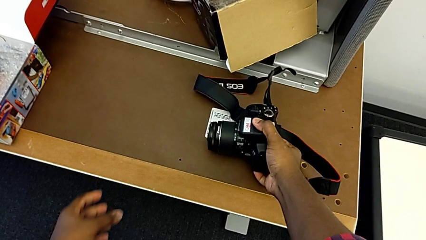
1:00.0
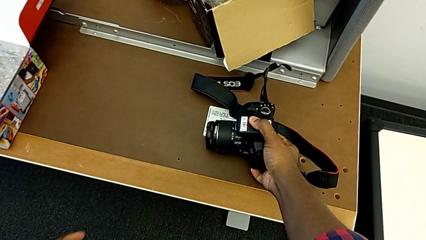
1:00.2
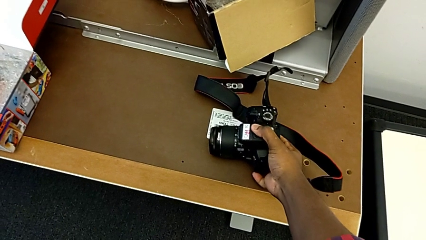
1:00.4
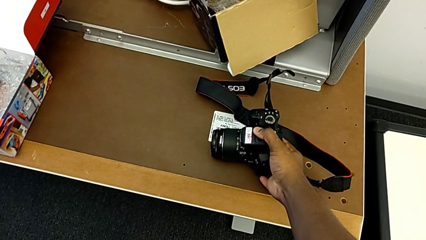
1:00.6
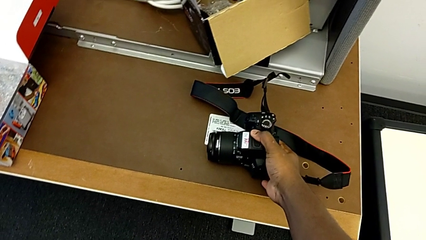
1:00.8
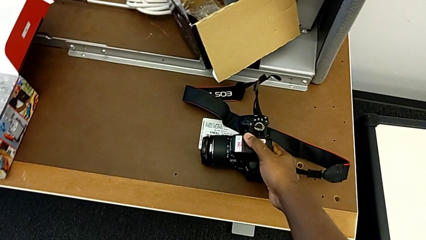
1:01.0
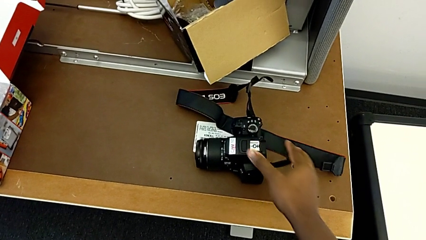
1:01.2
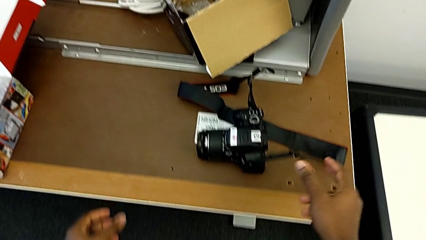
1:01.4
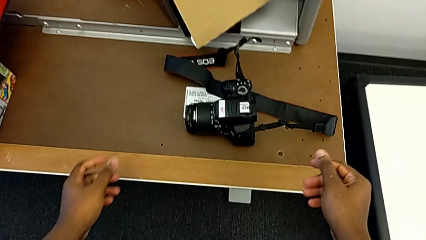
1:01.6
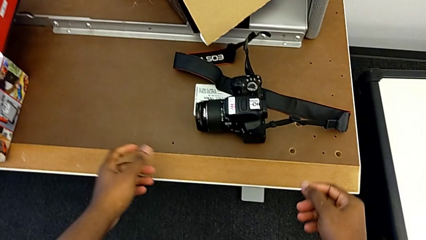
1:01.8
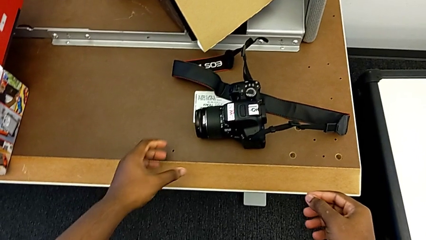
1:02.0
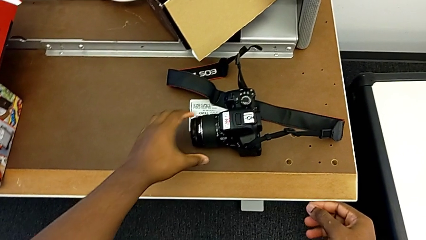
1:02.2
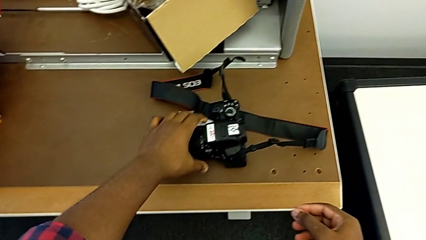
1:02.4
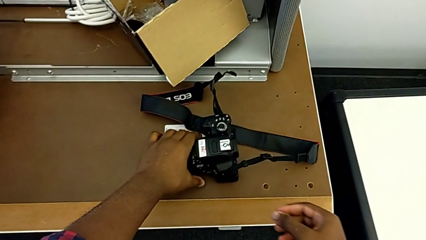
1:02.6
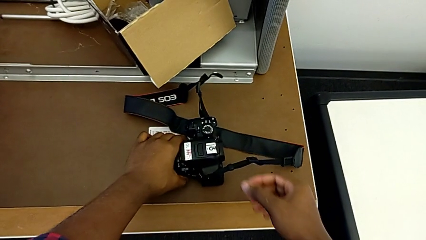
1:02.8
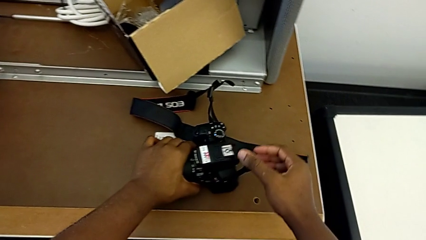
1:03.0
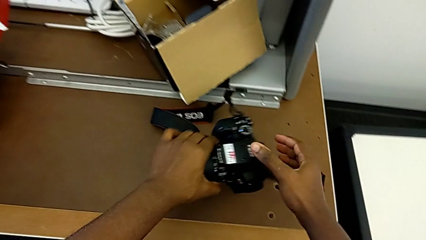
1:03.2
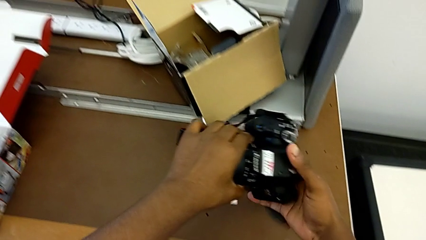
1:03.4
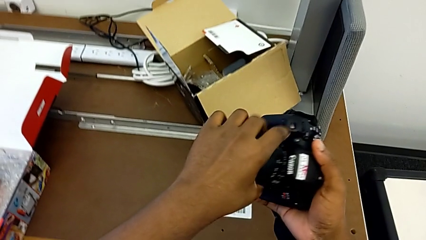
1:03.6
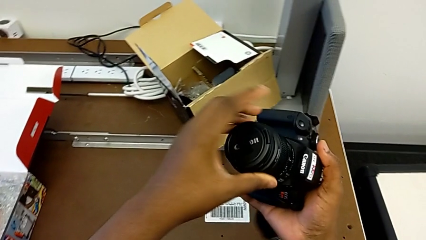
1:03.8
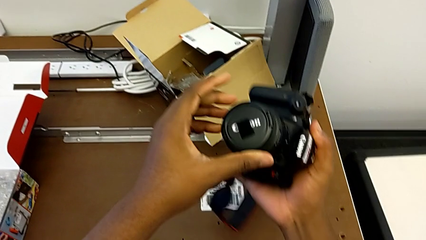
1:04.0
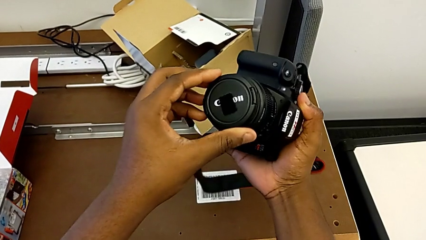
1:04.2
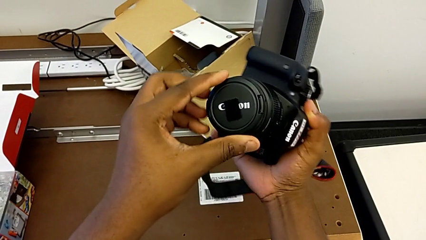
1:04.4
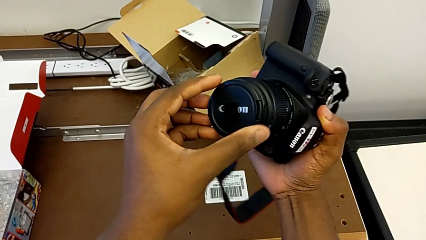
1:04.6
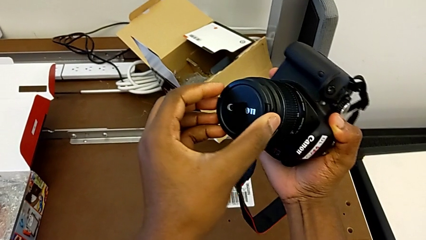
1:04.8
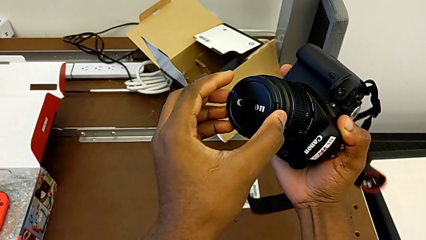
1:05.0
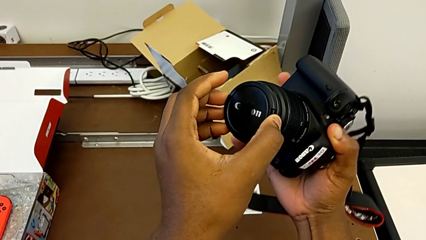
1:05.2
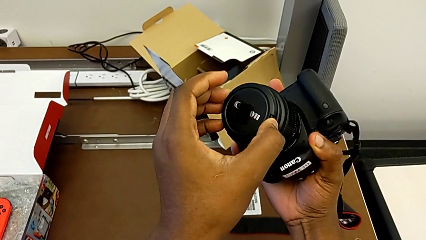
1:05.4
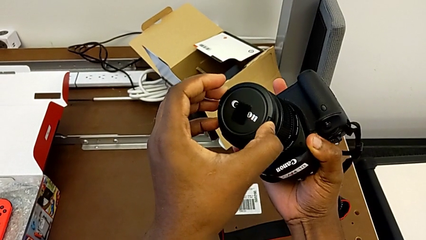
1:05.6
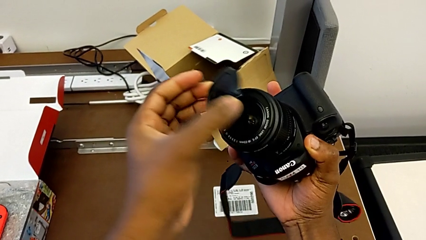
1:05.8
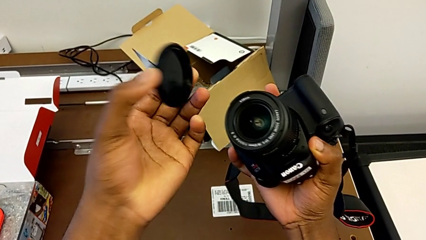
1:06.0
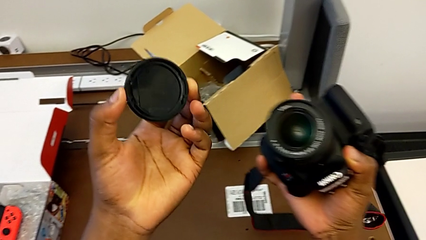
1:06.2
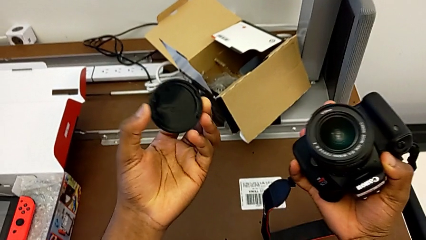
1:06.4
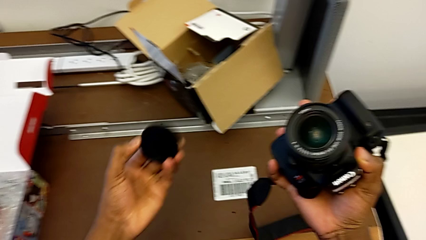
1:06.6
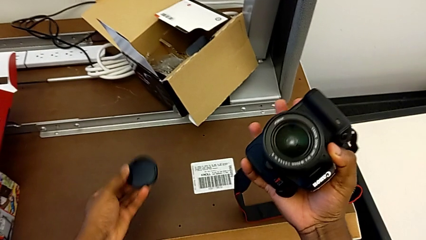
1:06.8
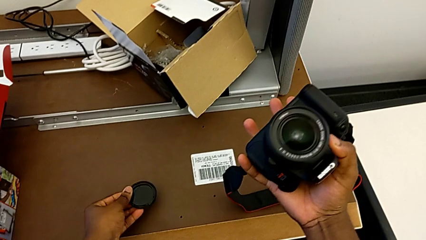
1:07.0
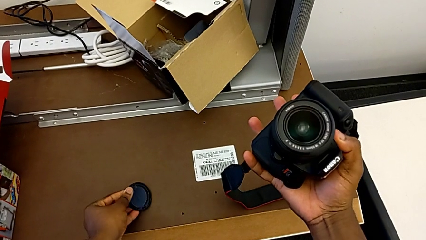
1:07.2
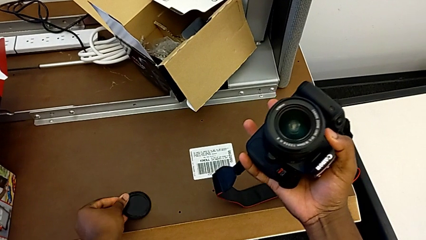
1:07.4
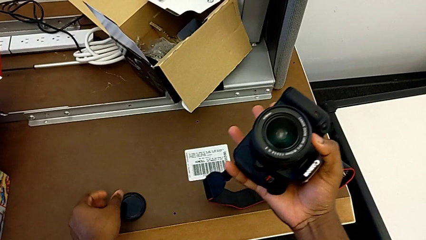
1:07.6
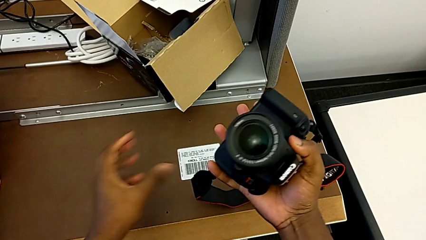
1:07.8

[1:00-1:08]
The camera wearer removes the lens cover. They place the DSLR, grab the DSLR and withdraw the lens cover.

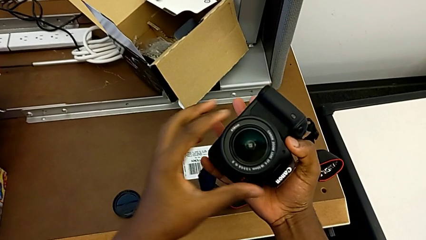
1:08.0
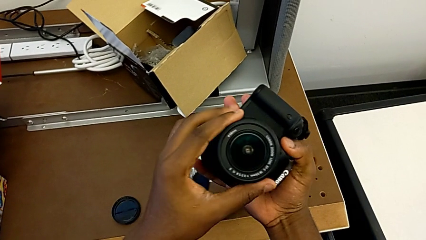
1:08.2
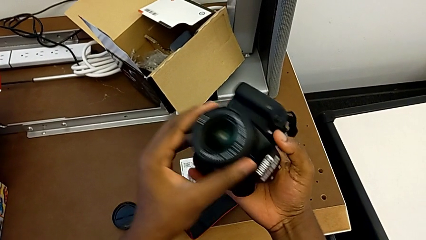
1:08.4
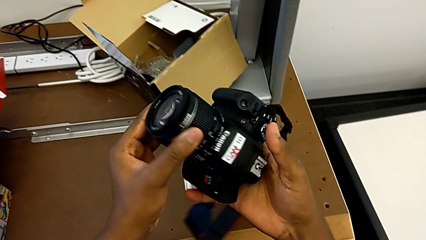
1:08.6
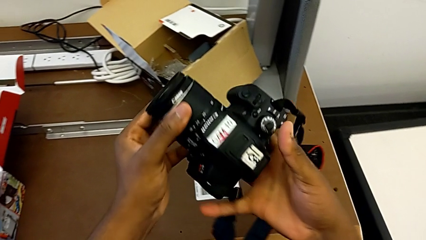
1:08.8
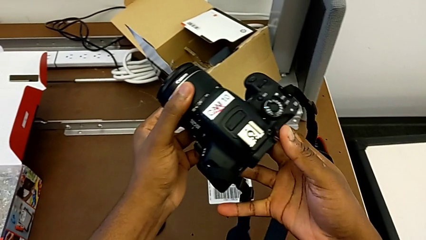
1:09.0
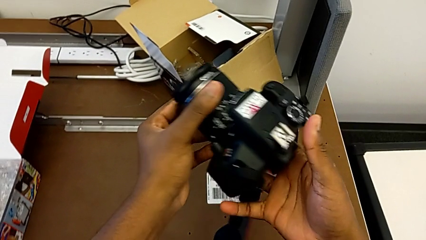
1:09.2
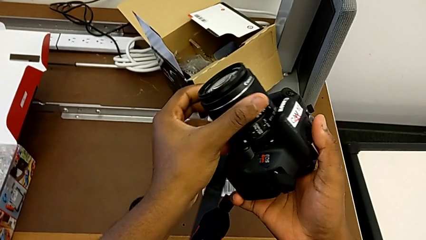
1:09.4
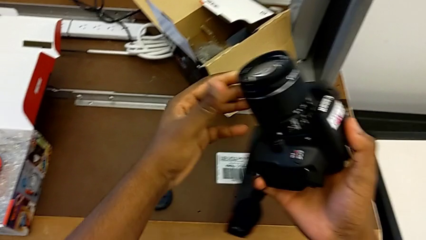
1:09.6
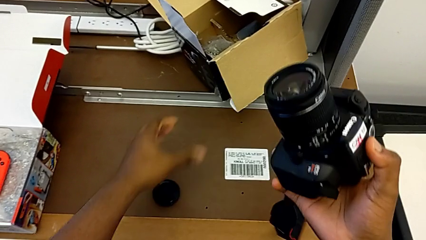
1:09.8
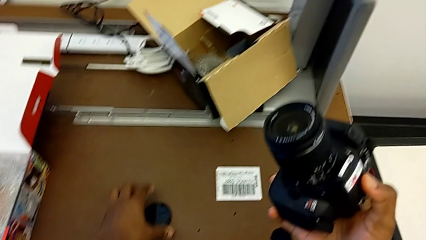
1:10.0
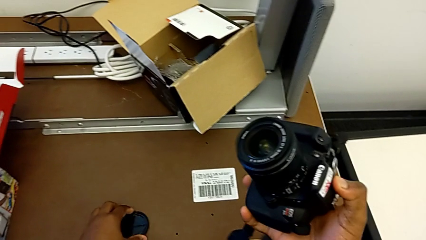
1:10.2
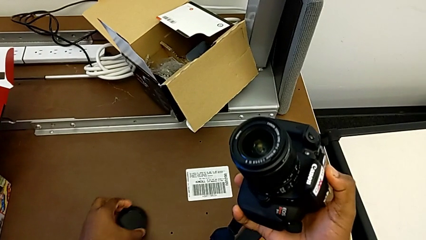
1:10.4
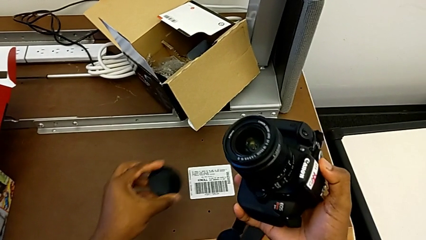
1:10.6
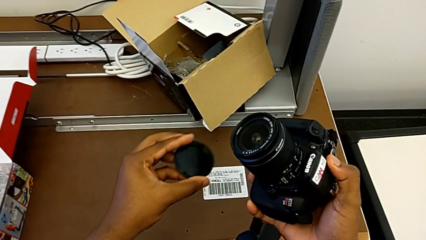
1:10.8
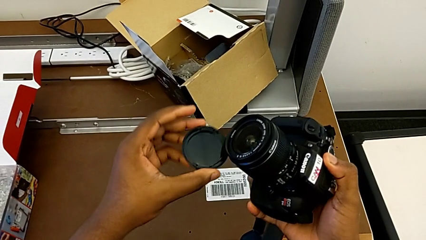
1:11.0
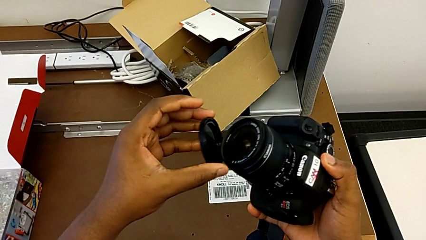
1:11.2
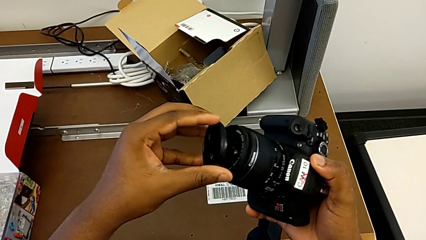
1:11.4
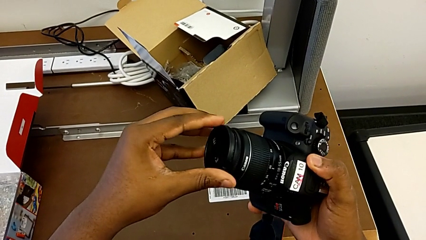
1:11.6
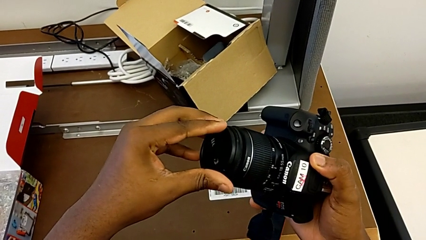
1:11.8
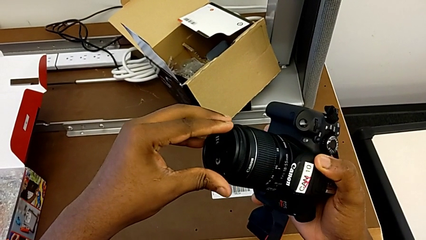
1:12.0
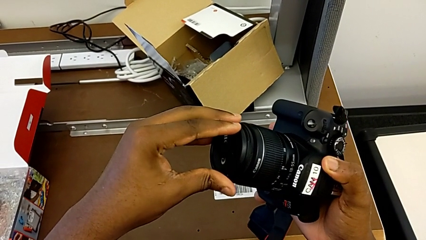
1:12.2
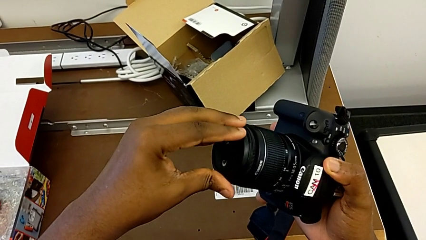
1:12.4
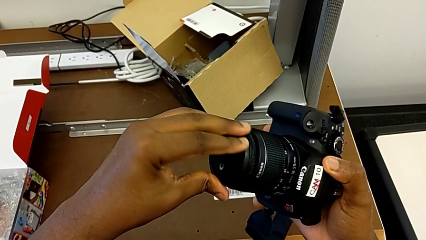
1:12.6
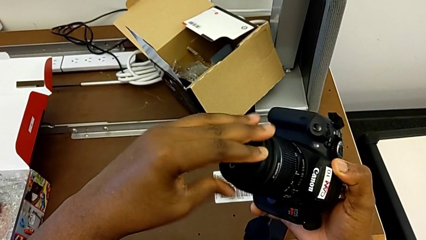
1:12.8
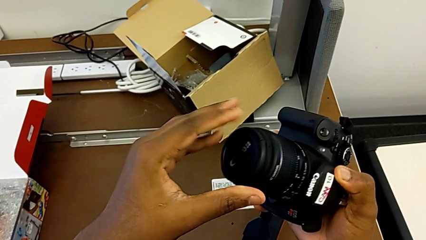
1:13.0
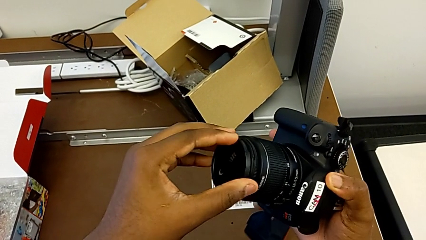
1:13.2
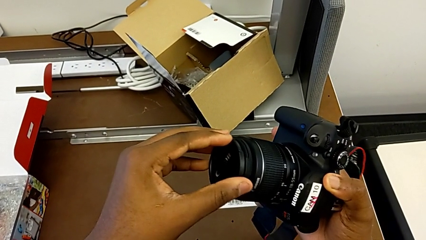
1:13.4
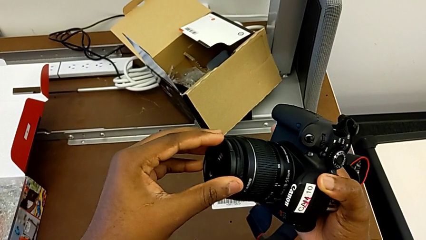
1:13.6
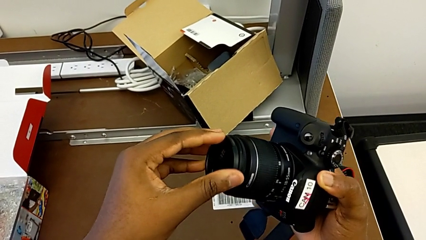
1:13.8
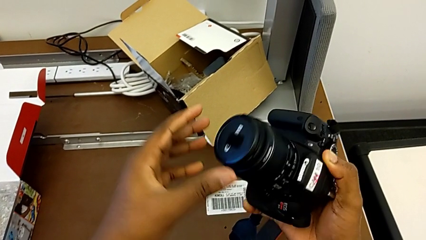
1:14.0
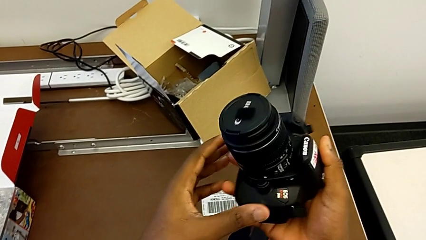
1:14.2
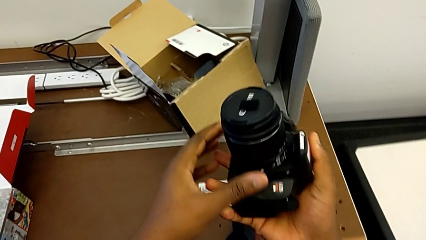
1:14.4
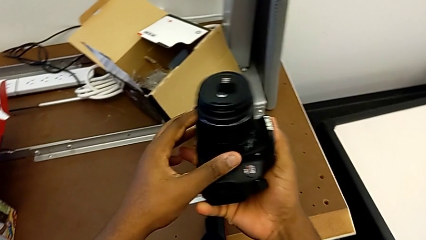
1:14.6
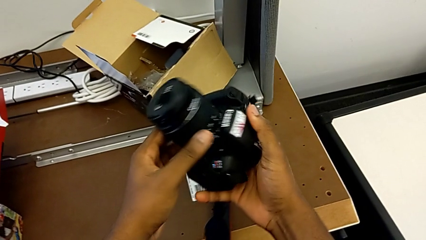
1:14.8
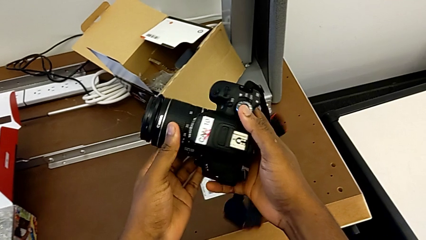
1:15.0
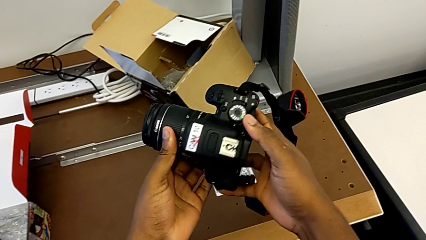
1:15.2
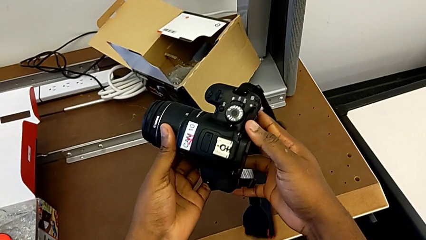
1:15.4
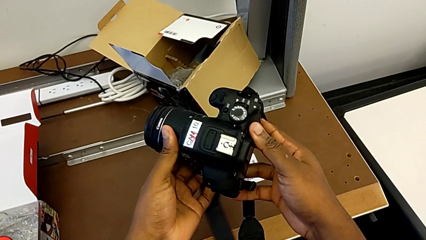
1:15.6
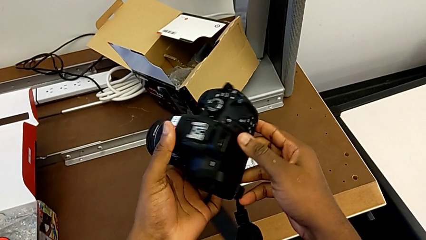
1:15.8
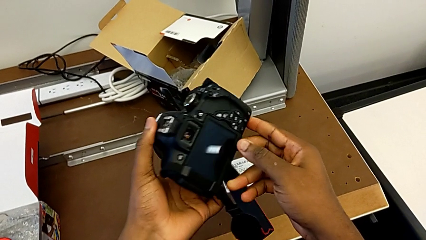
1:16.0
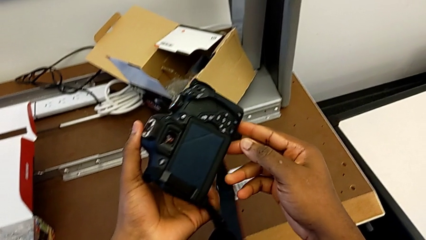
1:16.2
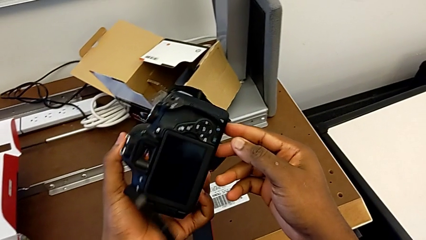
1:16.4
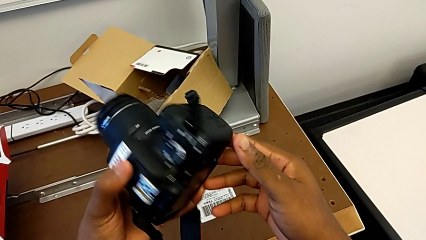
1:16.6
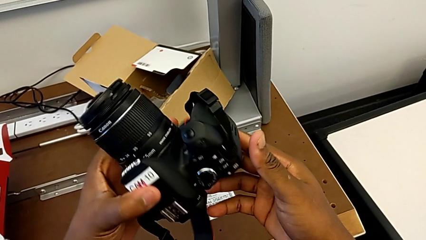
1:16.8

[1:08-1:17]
The camera wearer attaches the lens cover. They flip the DSLR, grab the lens cover, assemble the lens cover and flip the DSLR.
